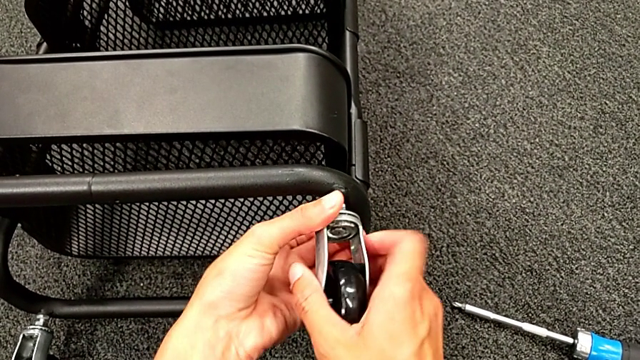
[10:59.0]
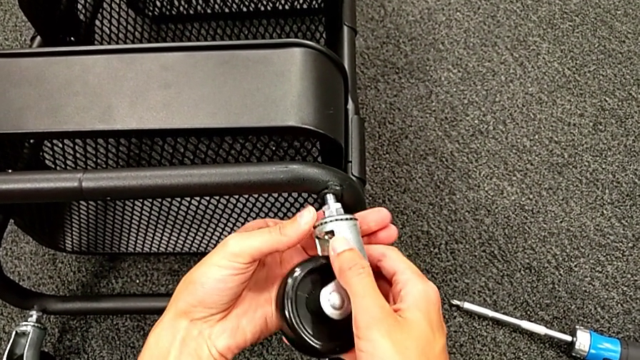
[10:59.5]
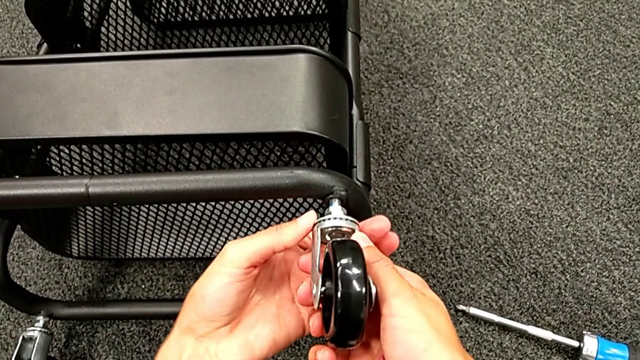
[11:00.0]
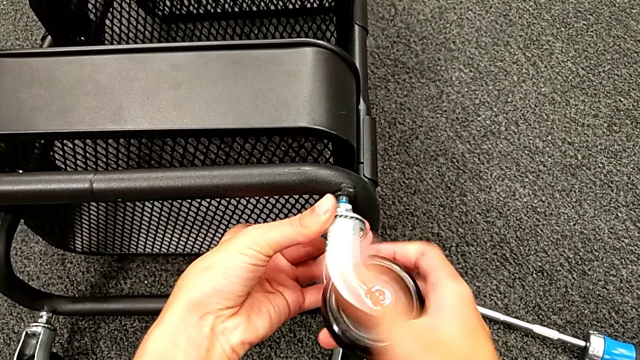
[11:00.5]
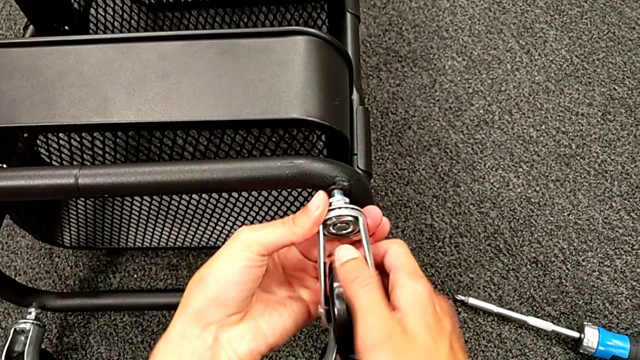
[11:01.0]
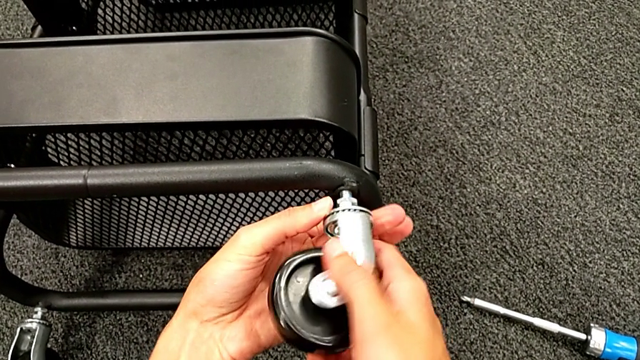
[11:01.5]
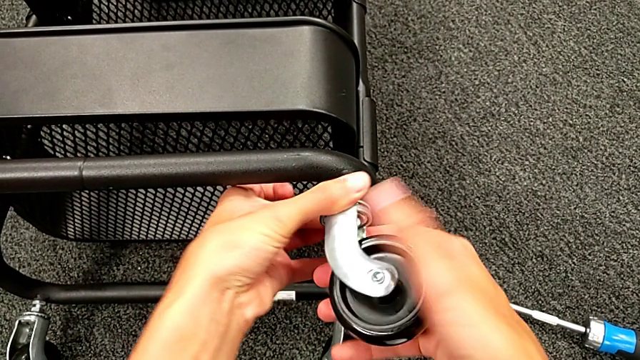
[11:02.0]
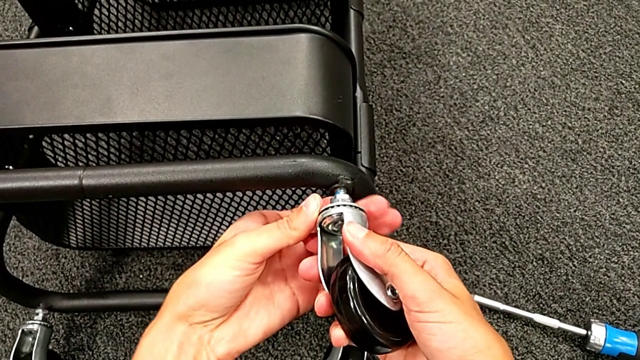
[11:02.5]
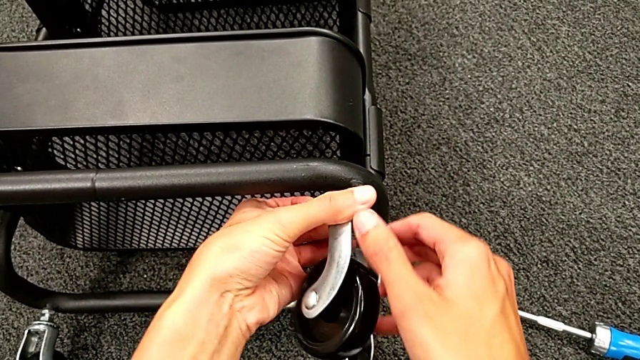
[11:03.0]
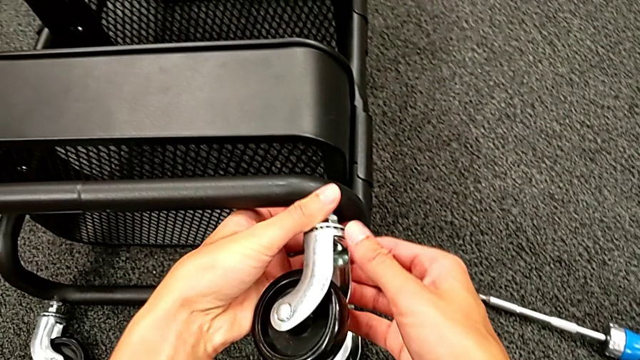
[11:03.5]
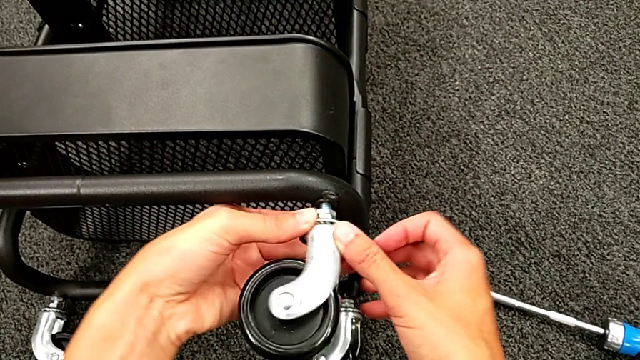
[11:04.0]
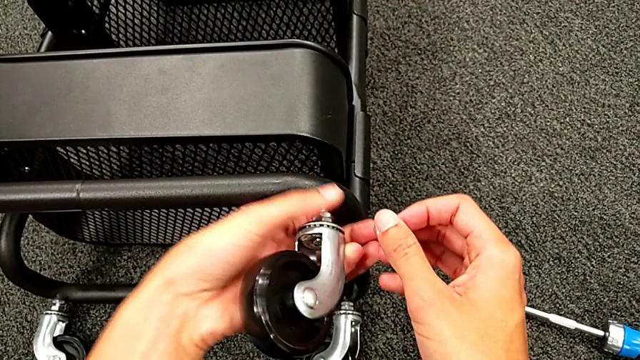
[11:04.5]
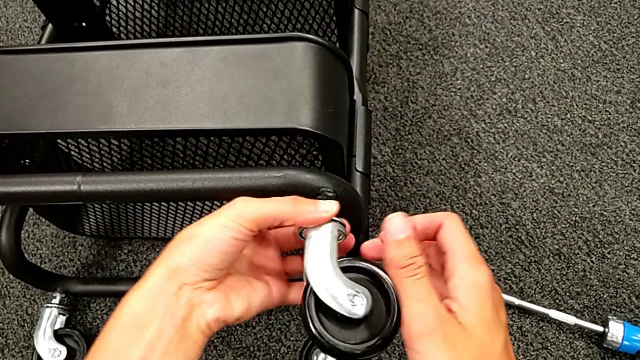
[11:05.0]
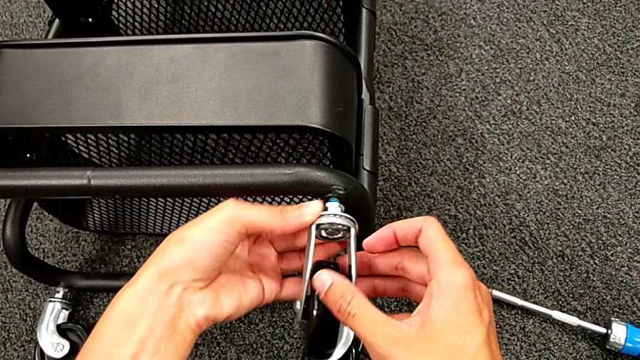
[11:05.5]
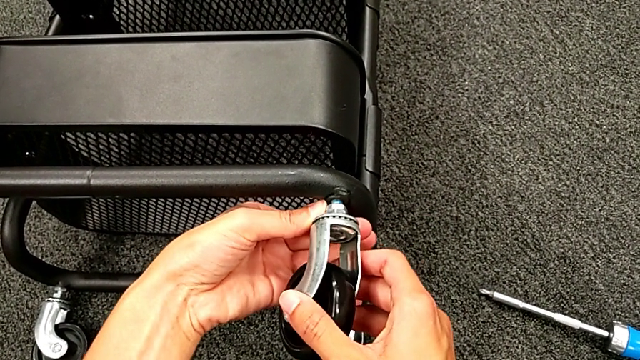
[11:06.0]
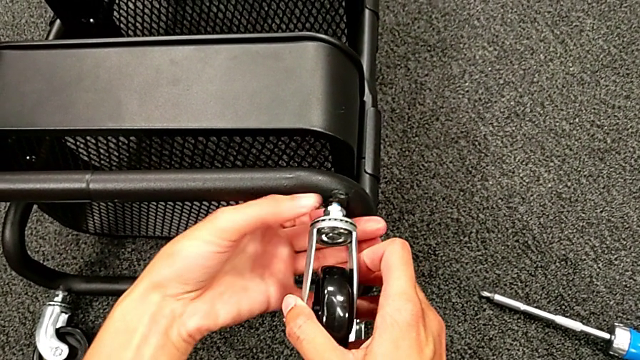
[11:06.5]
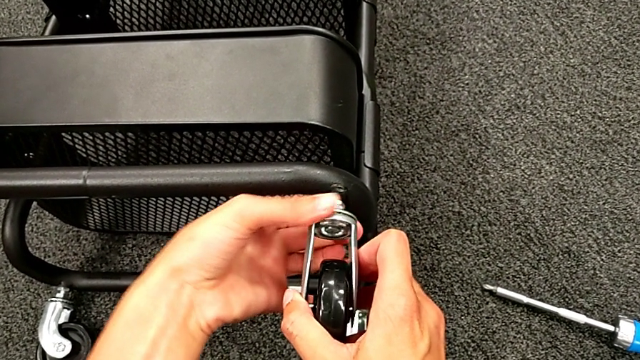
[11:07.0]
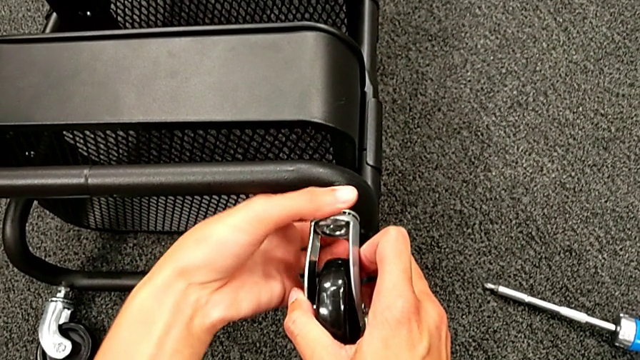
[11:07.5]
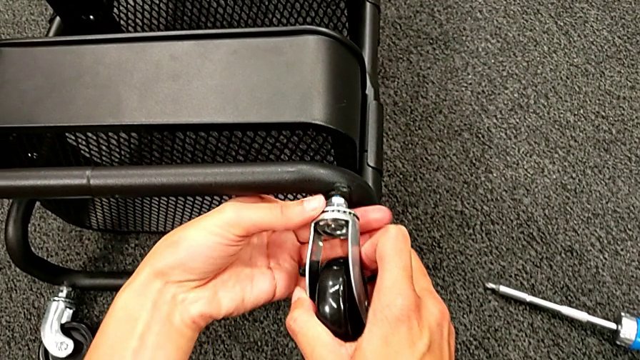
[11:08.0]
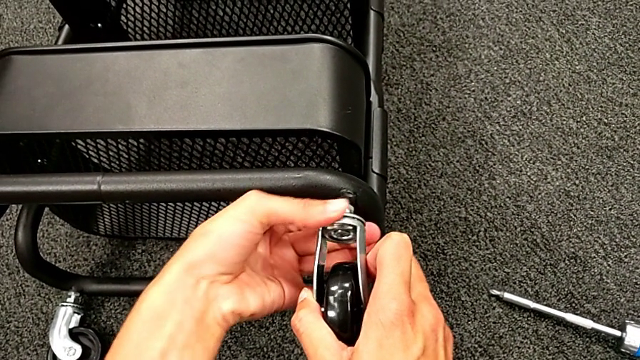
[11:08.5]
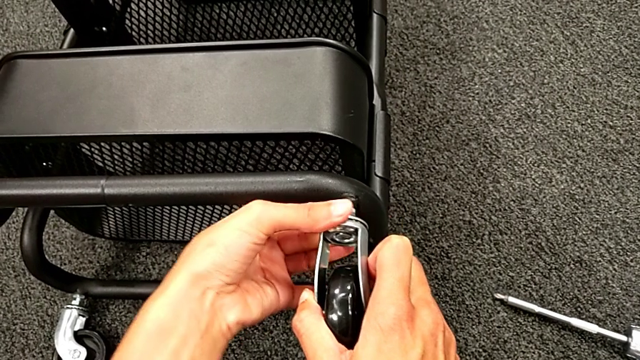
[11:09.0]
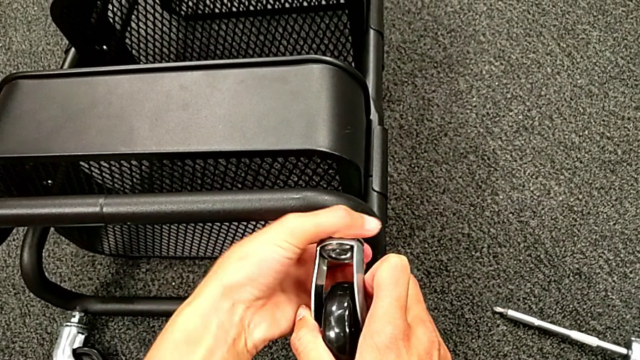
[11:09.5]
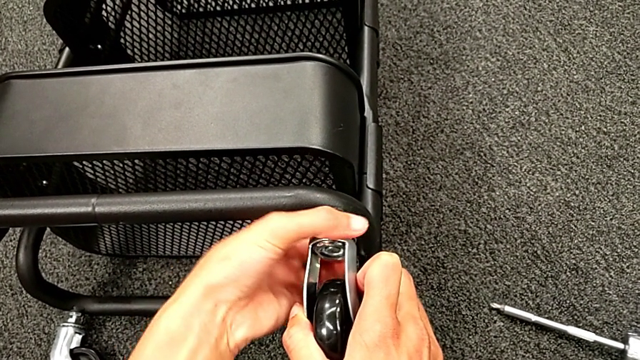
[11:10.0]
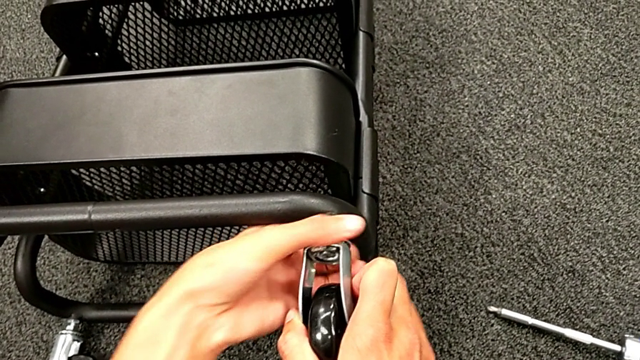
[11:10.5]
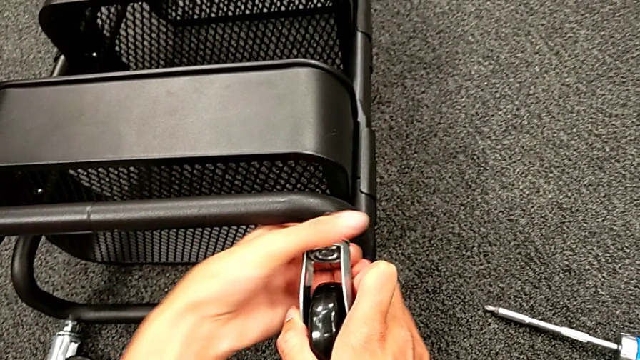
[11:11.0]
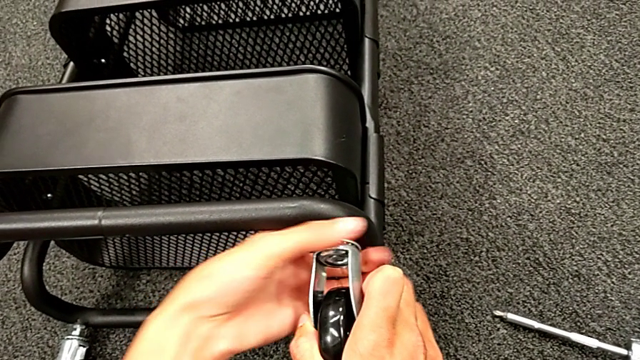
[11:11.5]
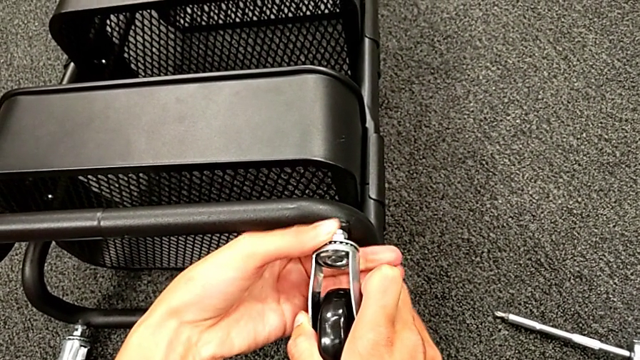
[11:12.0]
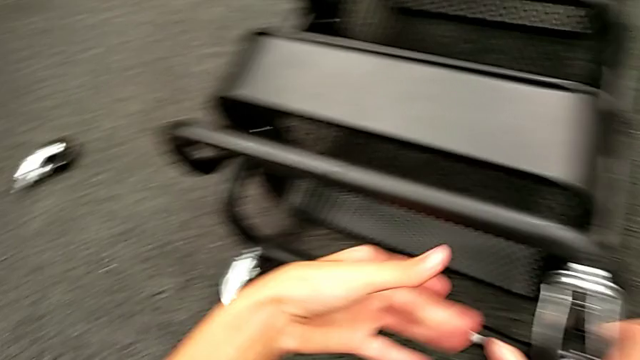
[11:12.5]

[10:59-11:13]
The camera wearer is placing the wheels. They keep screwing the third hexagon cap nut.

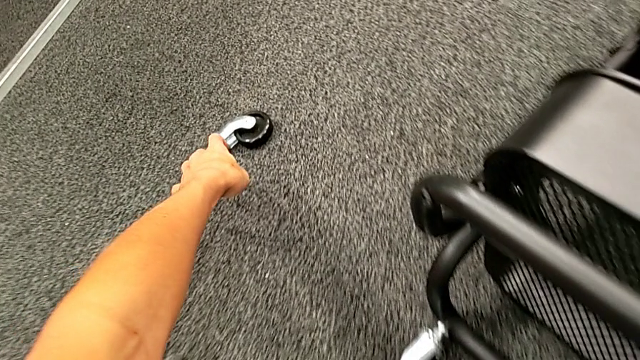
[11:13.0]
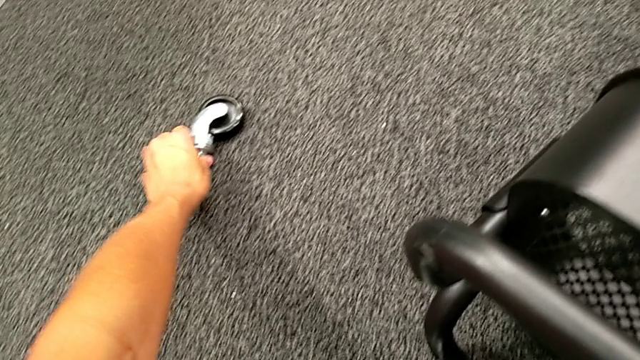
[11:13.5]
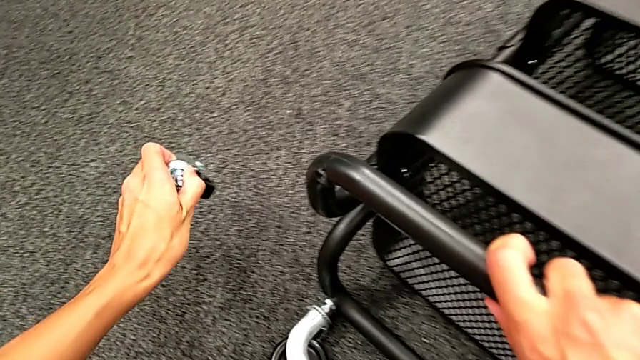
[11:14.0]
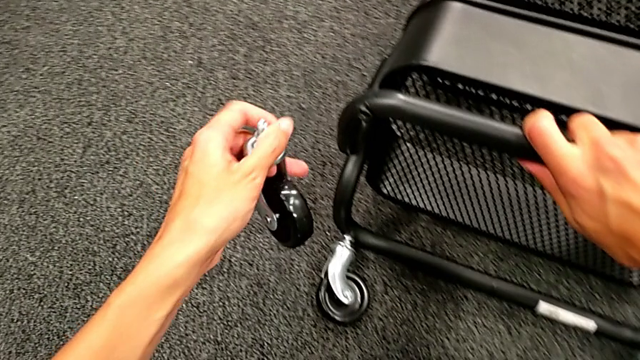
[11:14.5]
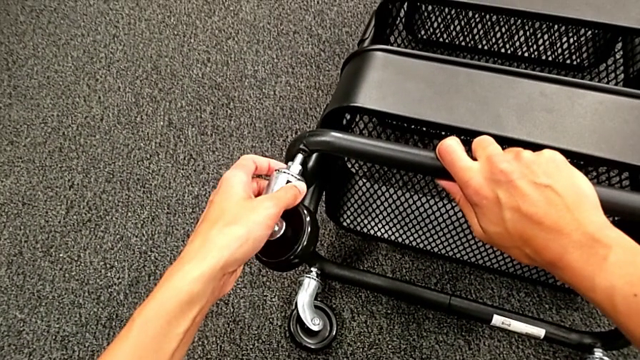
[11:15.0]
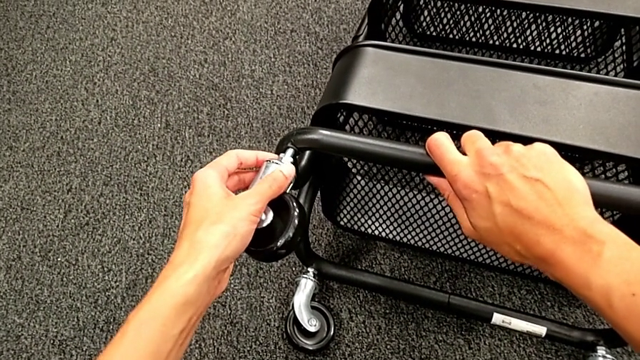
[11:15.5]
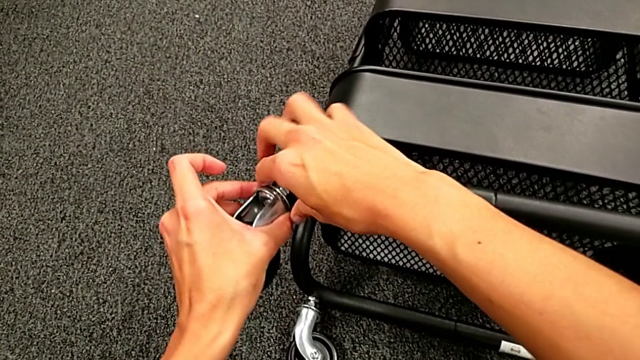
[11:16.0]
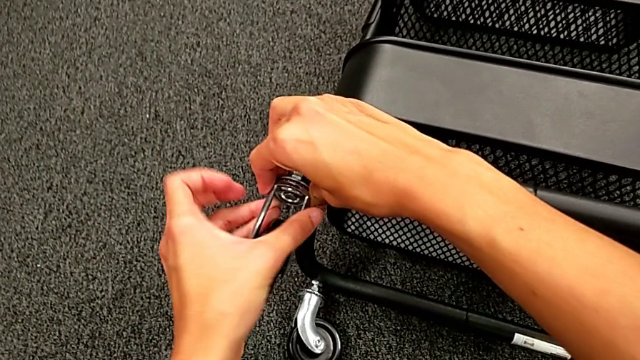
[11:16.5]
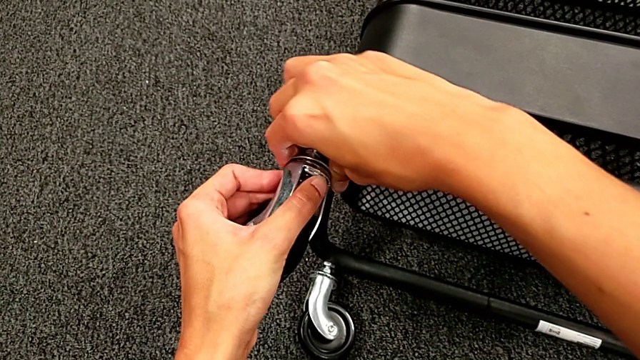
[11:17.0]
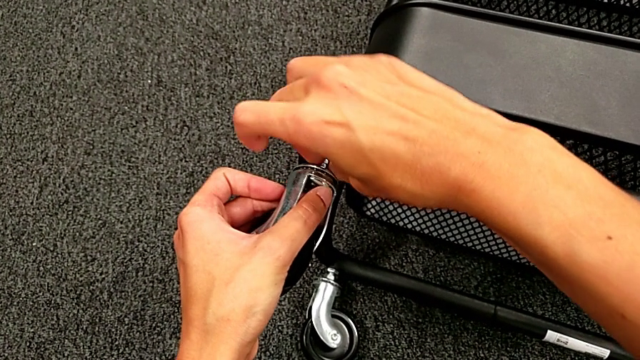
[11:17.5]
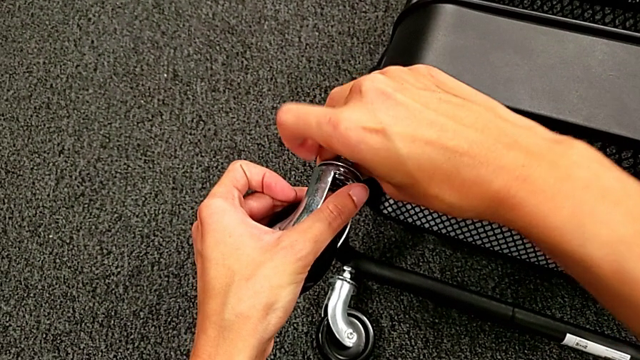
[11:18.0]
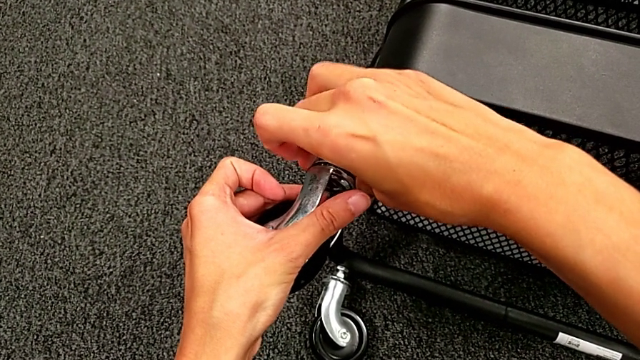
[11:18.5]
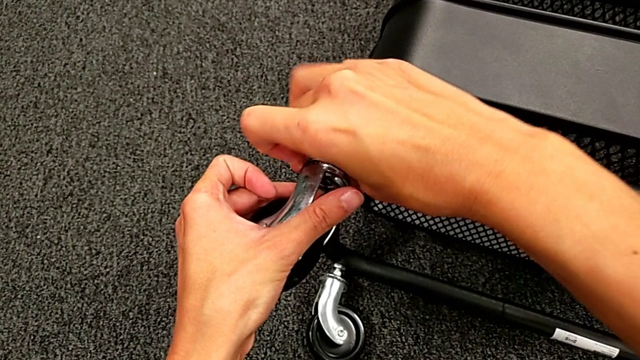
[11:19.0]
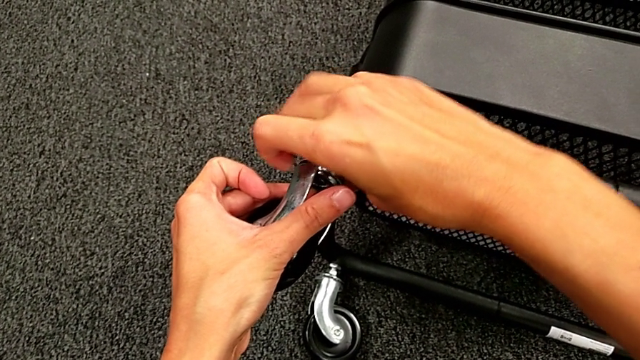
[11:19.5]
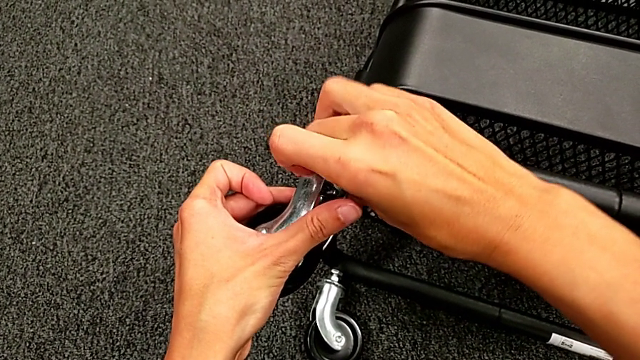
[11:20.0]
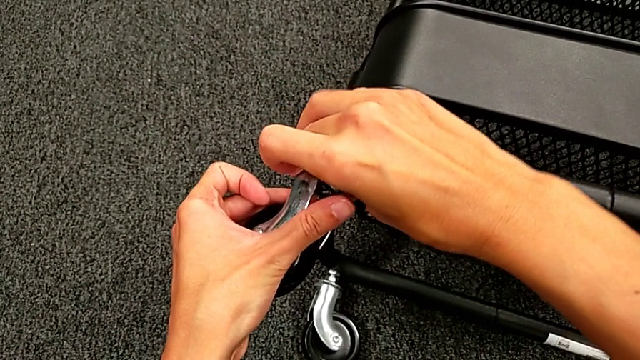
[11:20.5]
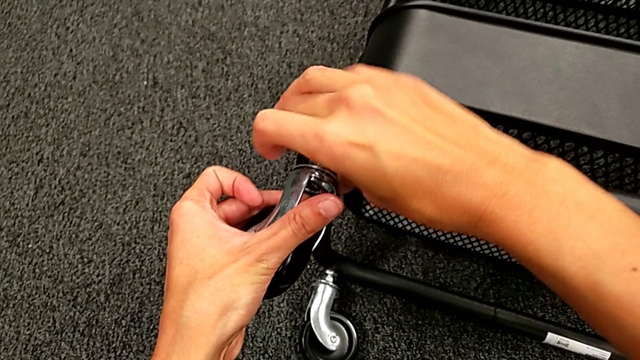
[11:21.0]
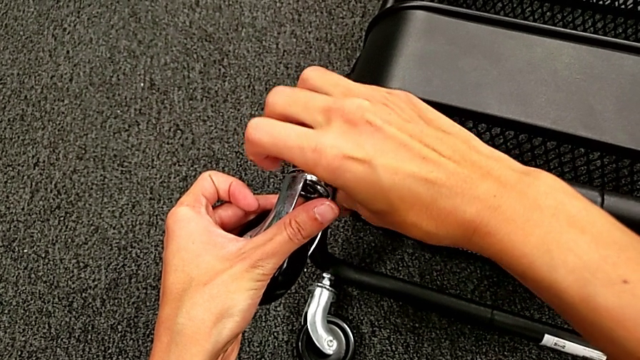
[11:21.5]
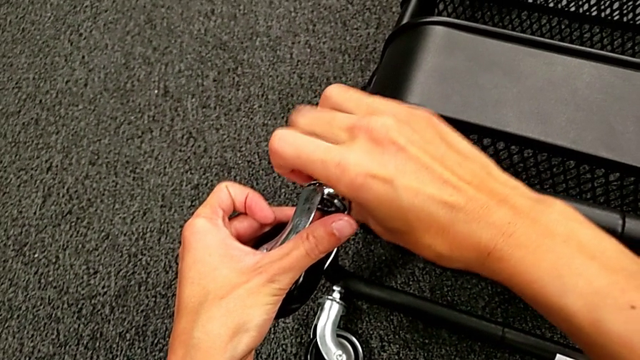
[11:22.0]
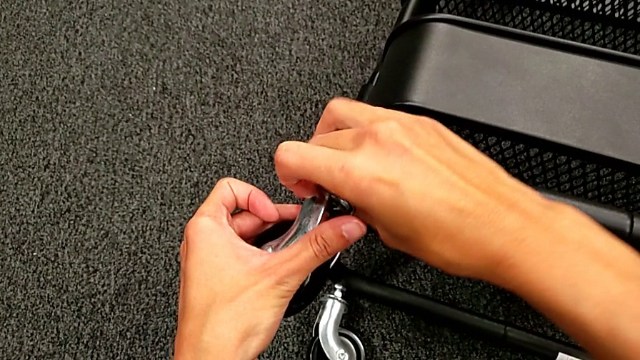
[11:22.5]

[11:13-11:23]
The camera wearer is placing the wheels. They grab the fourth wheel, place it and begin to screw the fourth wheel.
